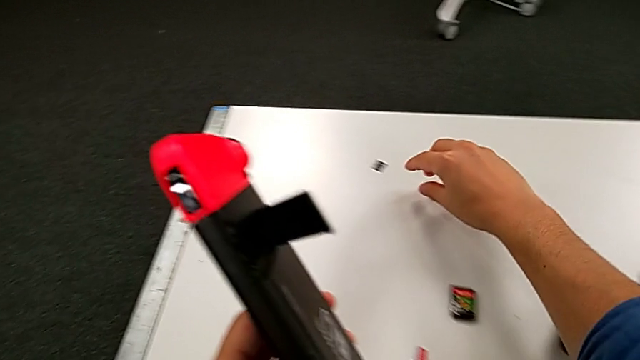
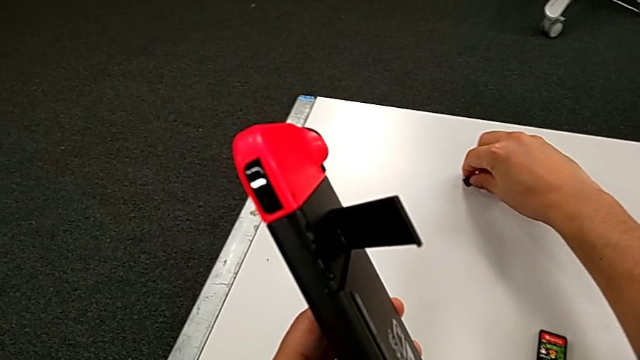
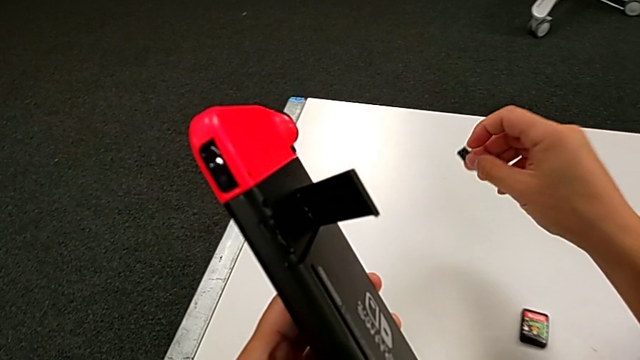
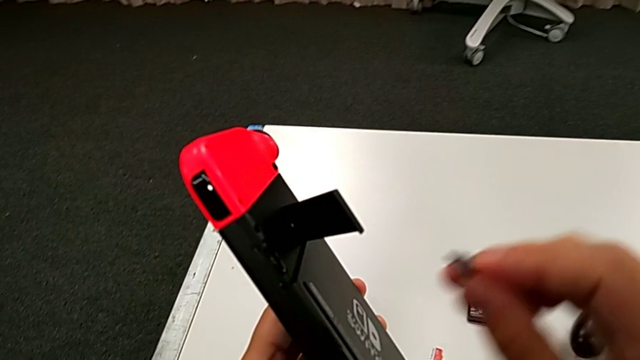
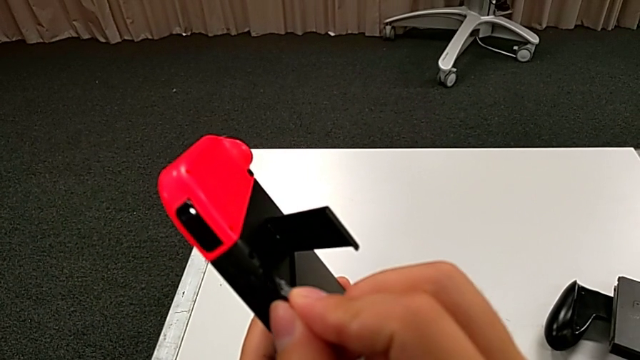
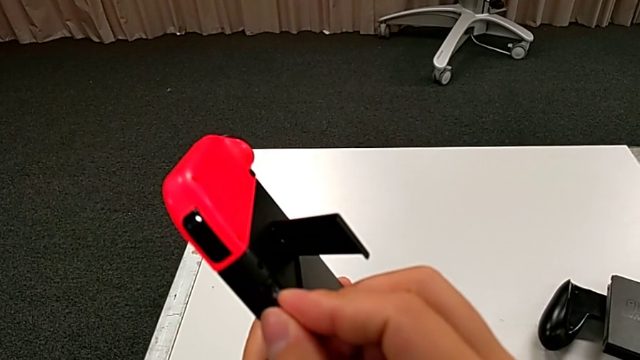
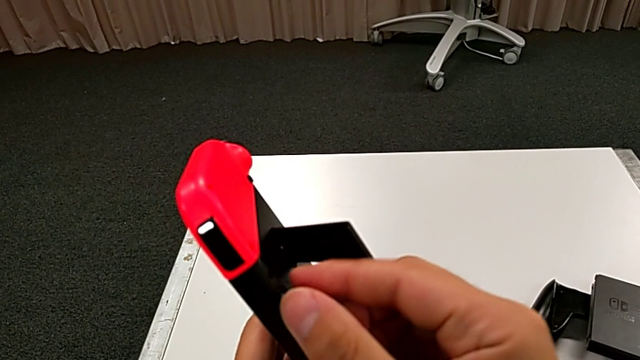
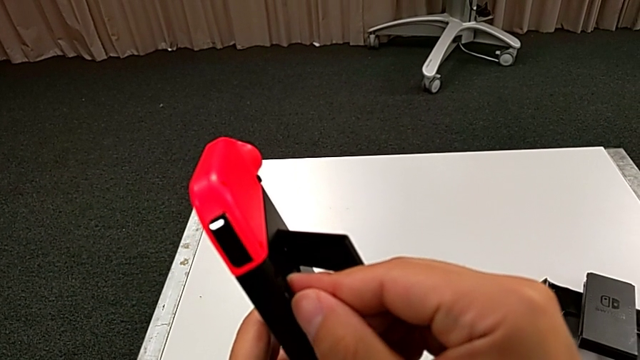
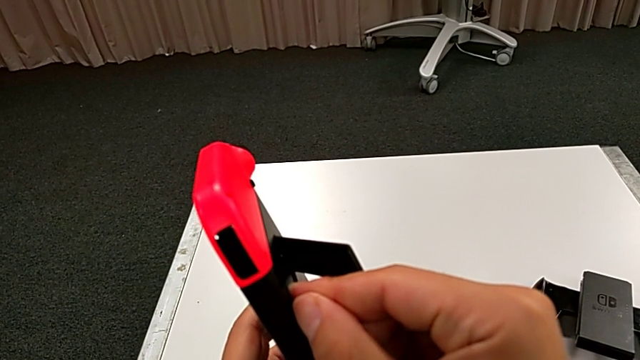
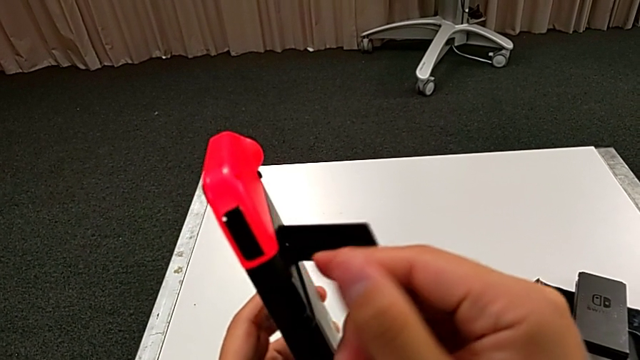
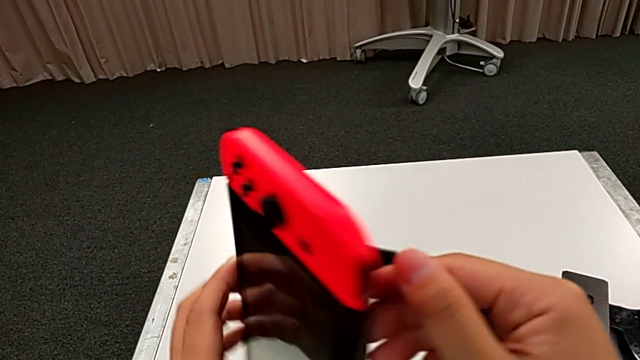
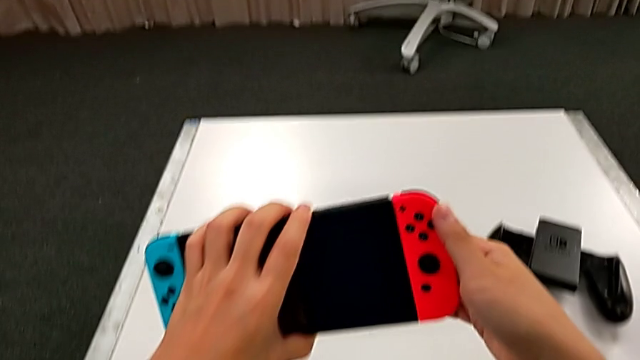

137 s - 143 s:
The camera wearer is changing the SD card of the Nintendo Switch. They lift the new SD card and insert it.

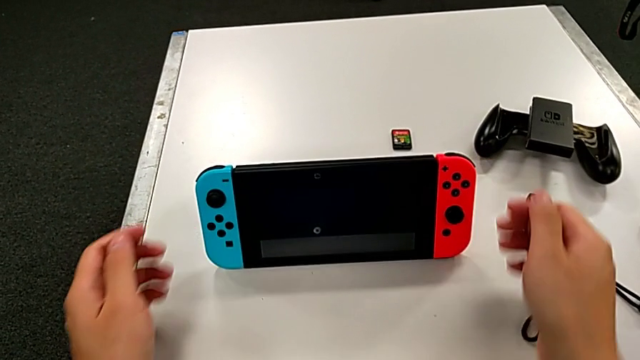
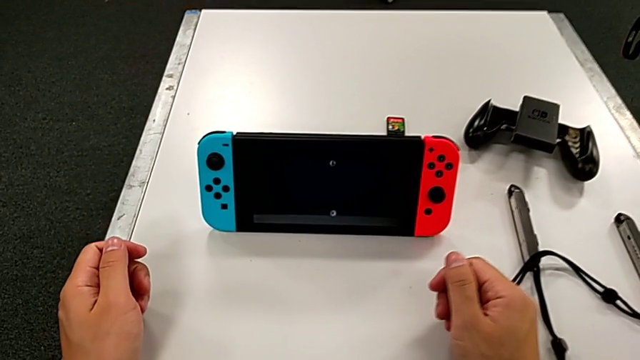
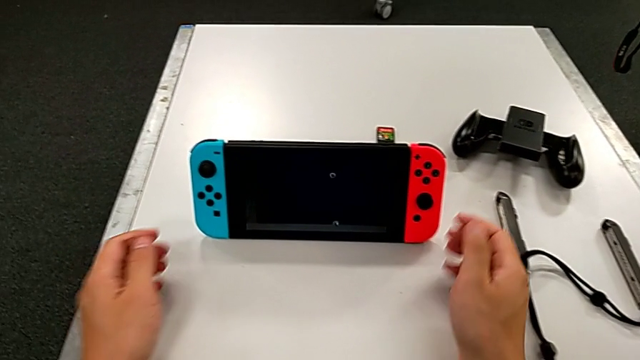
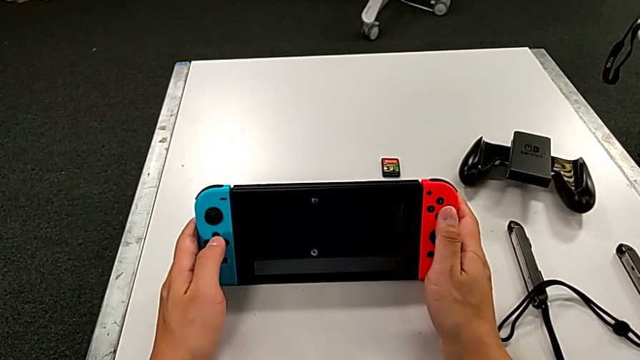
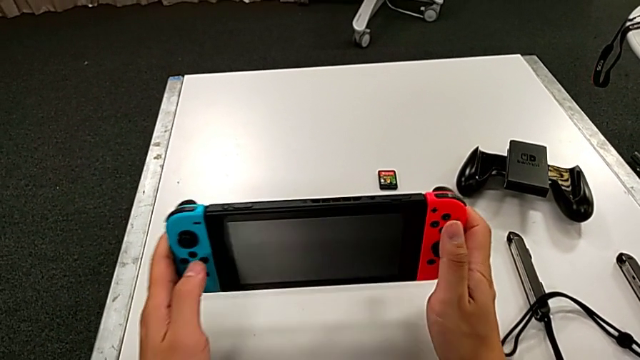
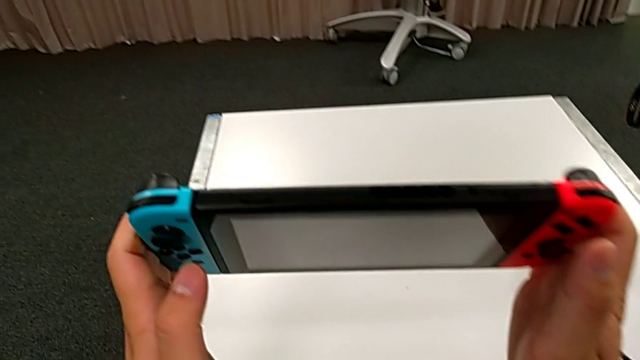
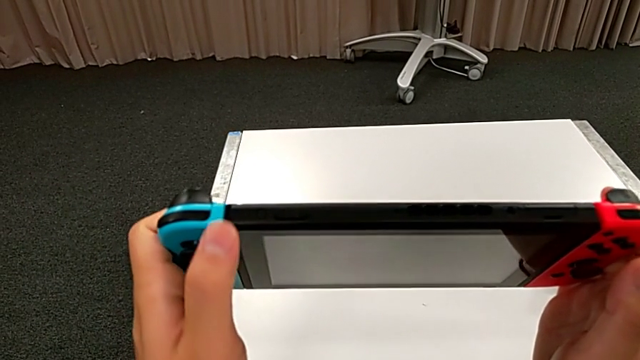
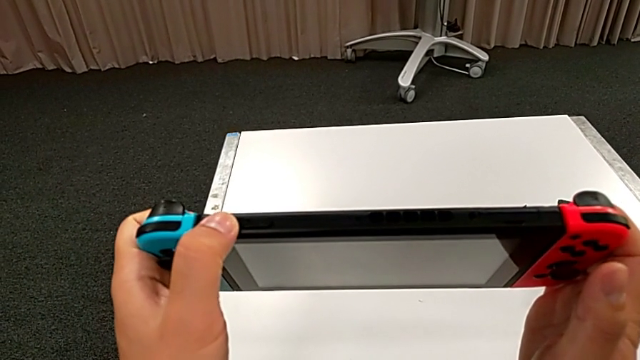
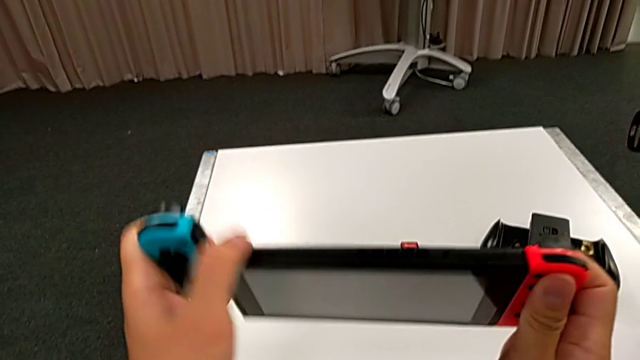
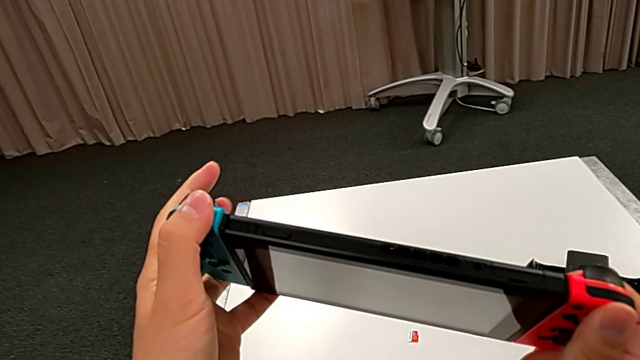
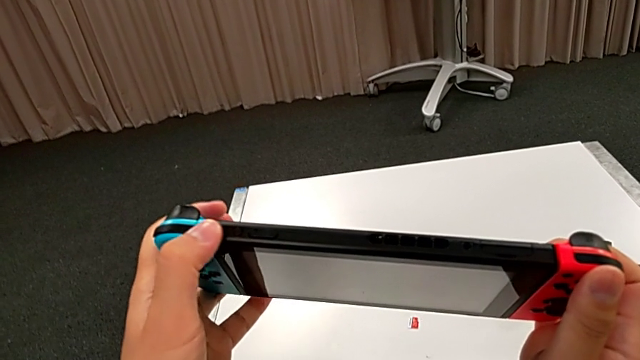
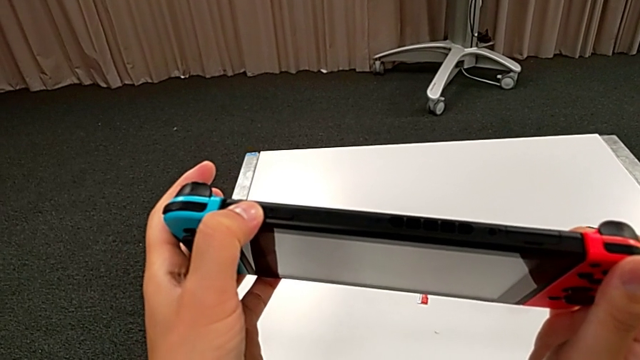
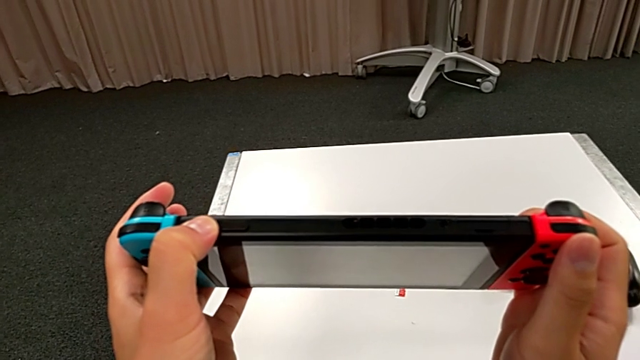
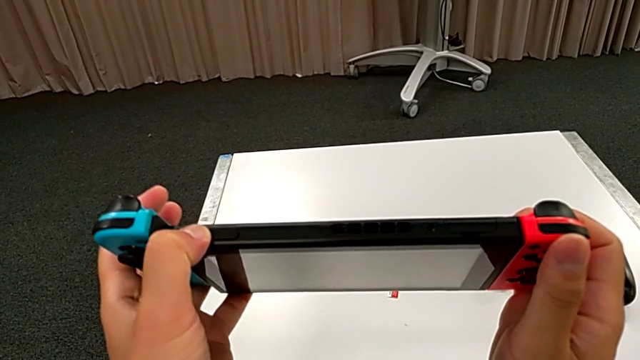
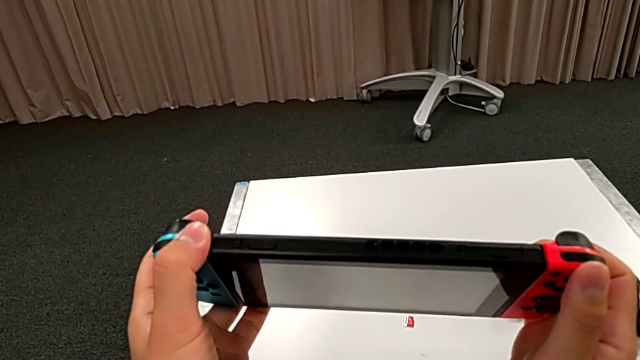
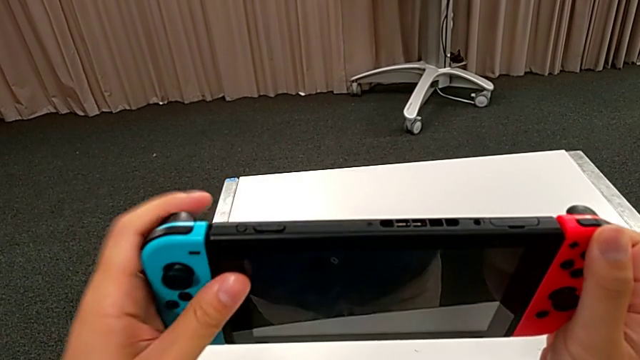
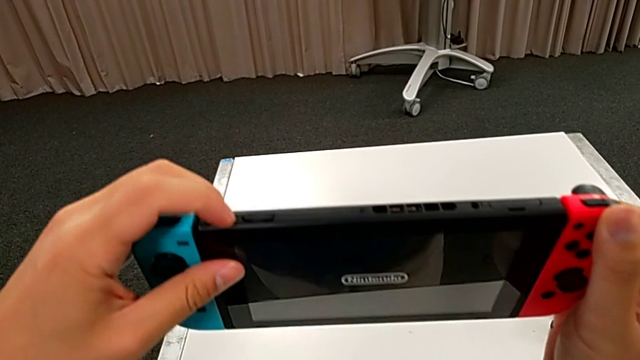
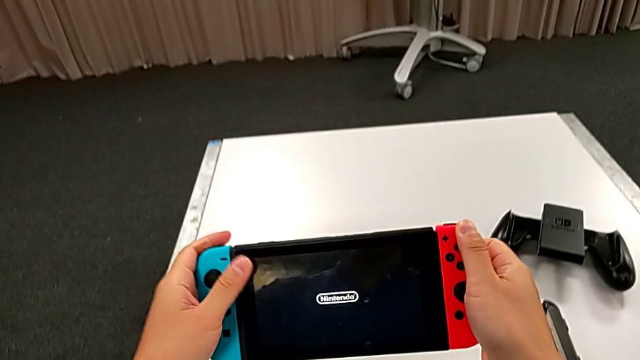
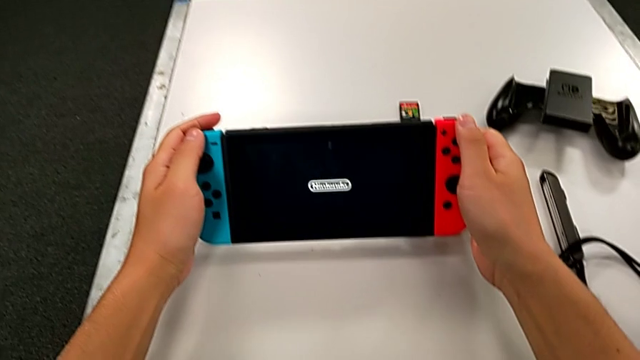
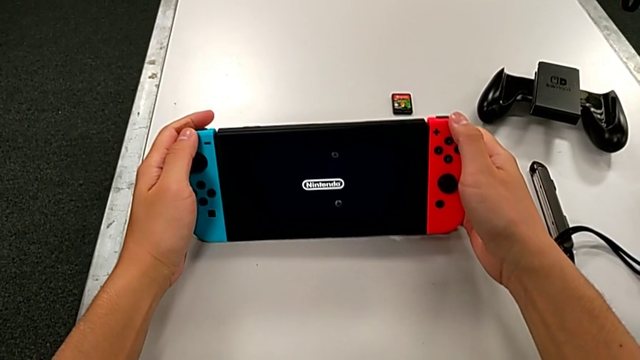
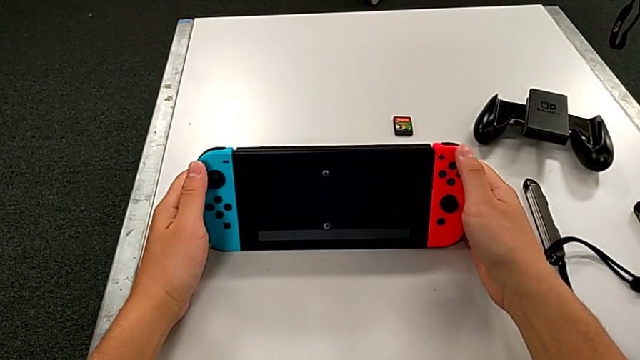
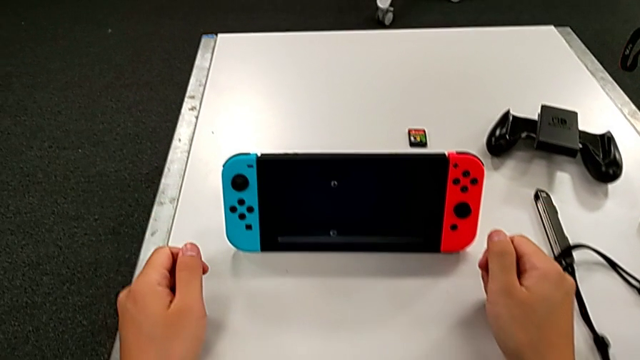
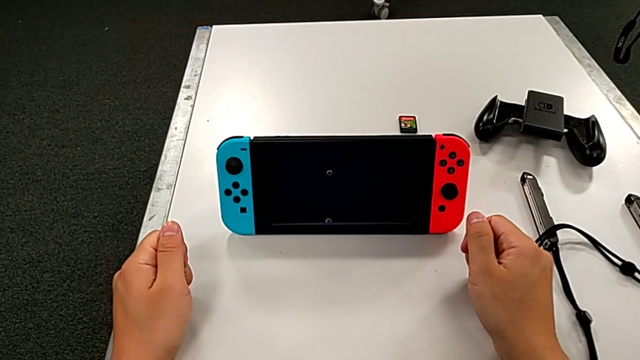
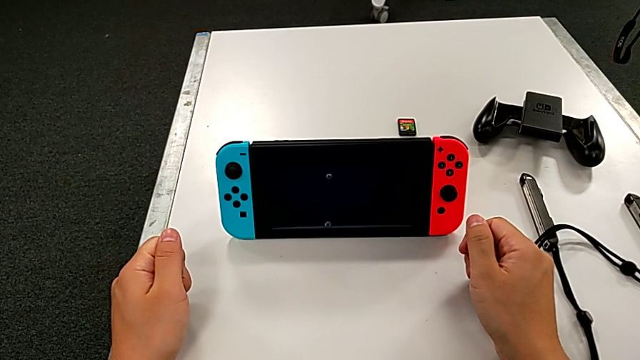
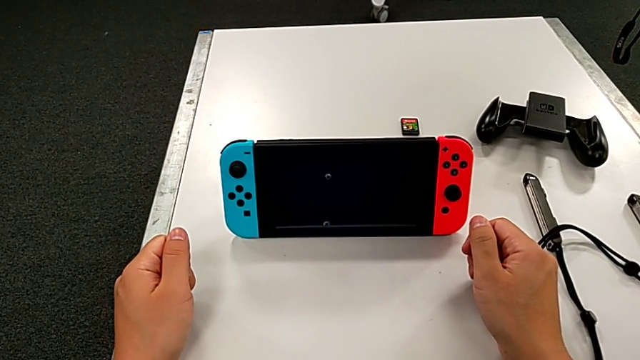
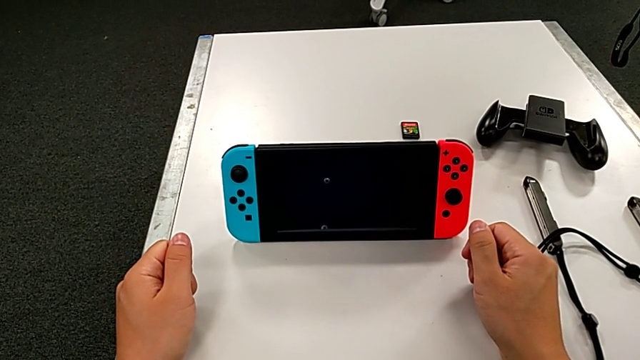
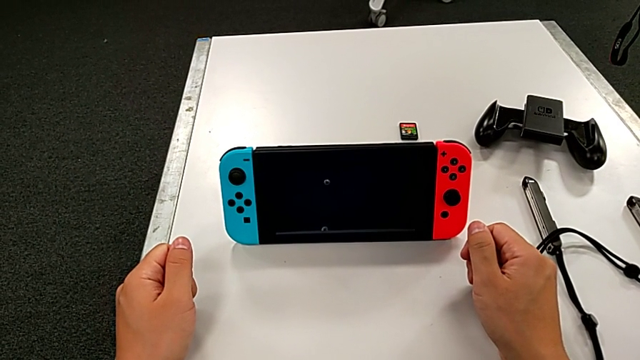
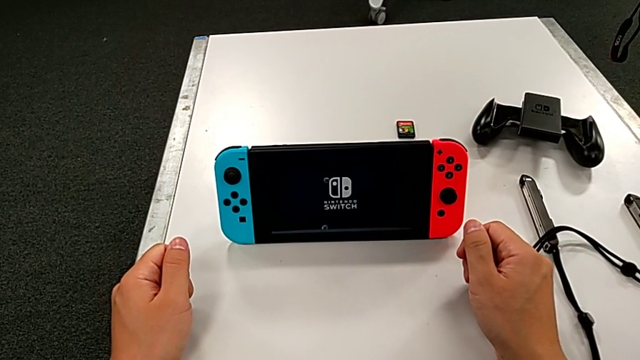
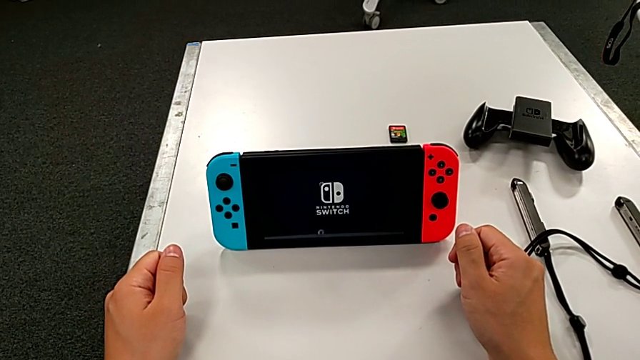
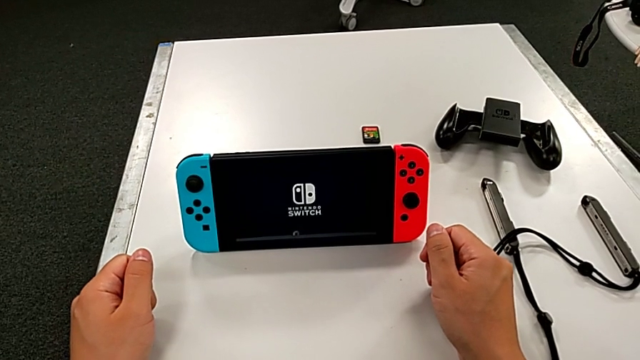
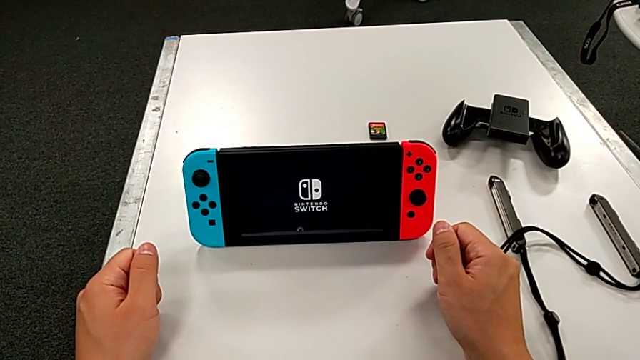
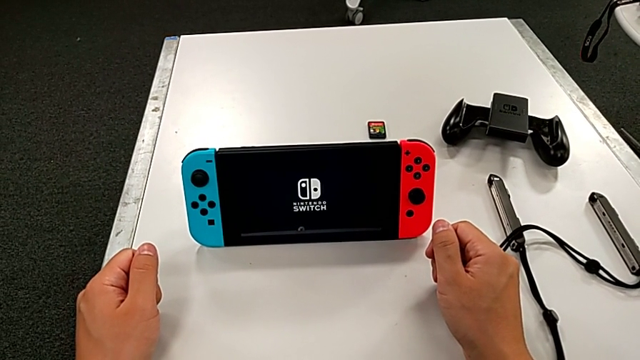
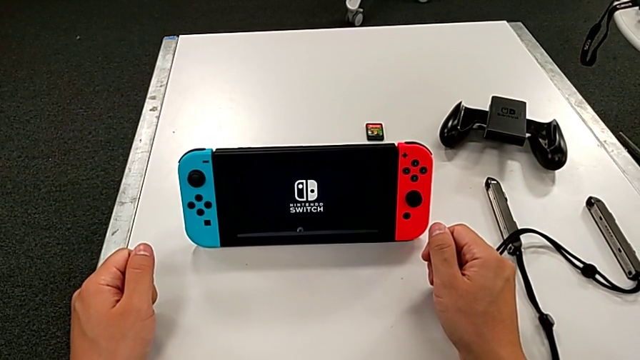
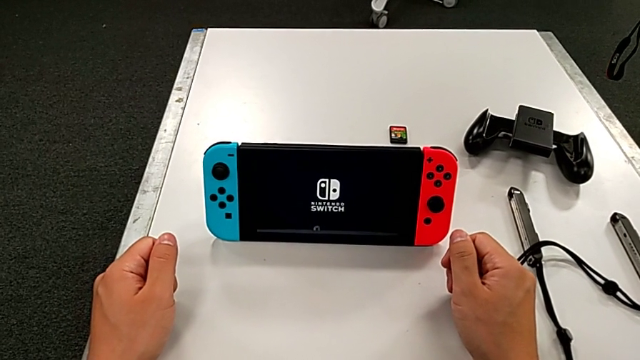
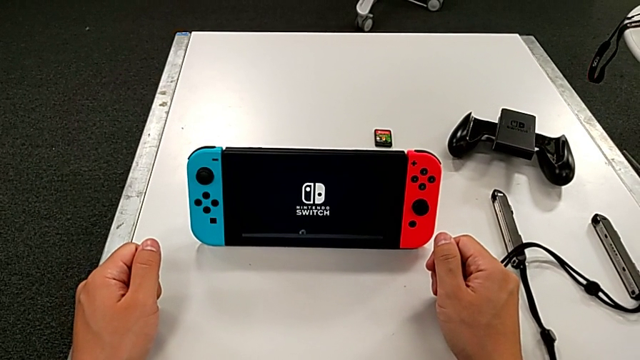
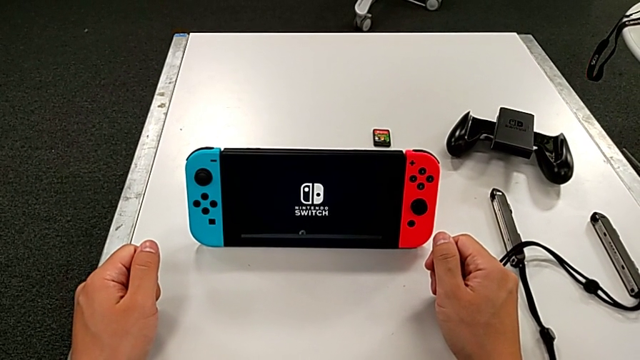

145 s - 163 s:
The camera wearer is turning on the Nintendo Switch. They grab the Nintendo Switch, lift it, press the button and drop the Nintendo Switch.
